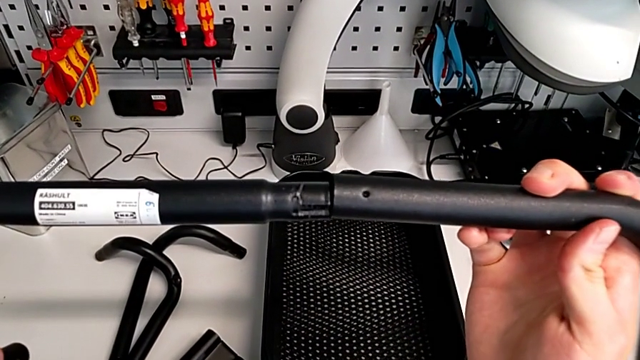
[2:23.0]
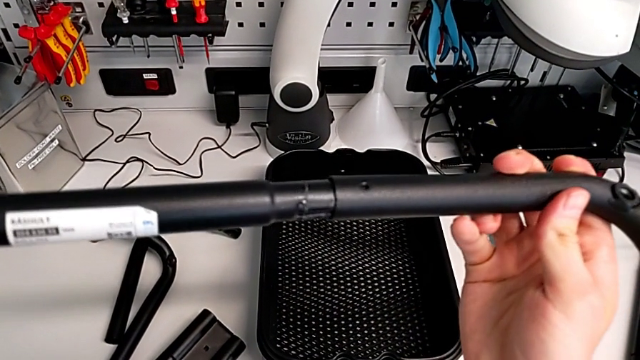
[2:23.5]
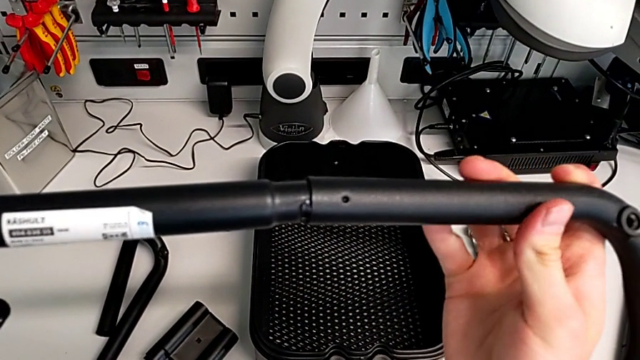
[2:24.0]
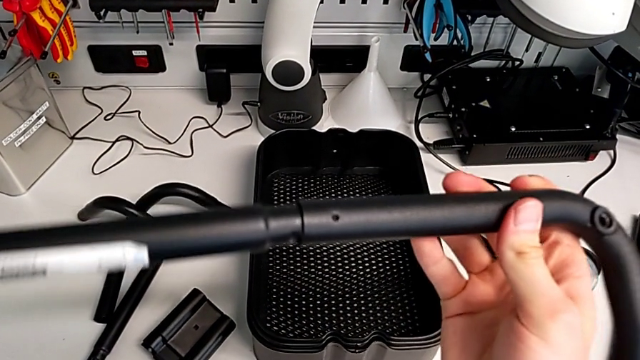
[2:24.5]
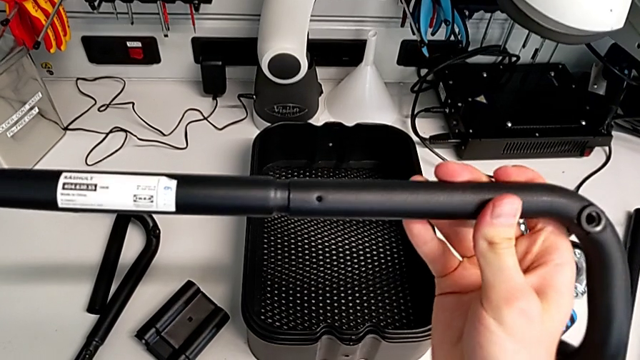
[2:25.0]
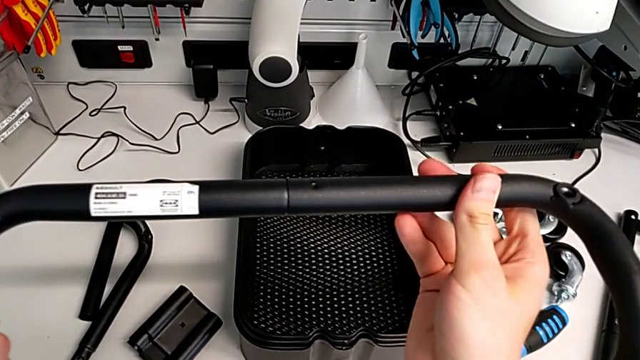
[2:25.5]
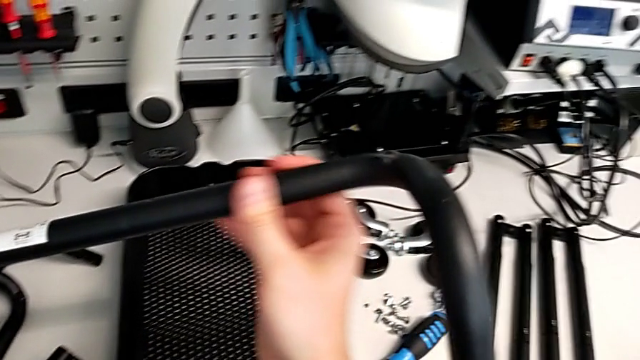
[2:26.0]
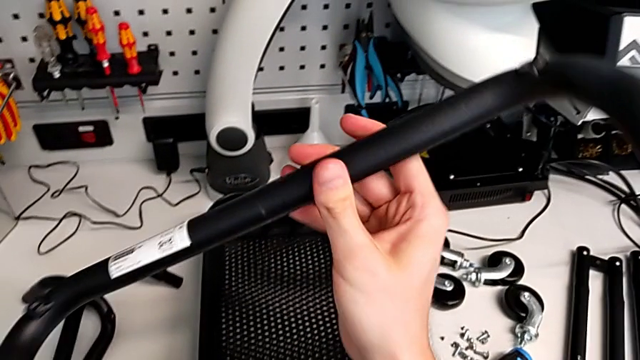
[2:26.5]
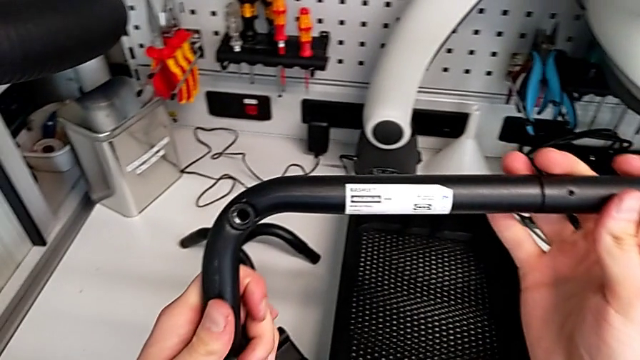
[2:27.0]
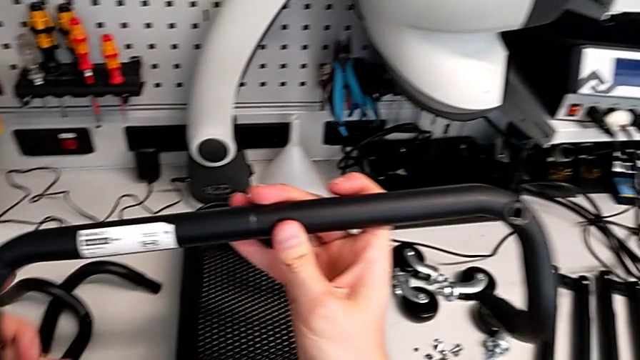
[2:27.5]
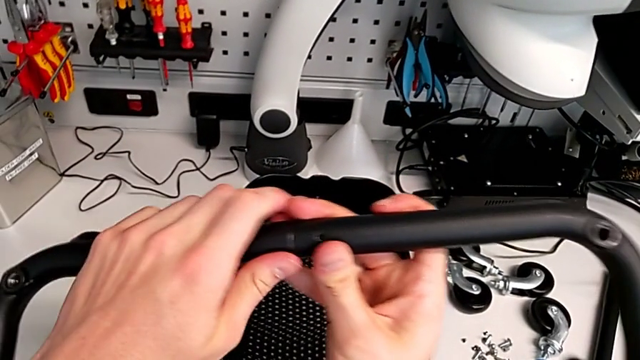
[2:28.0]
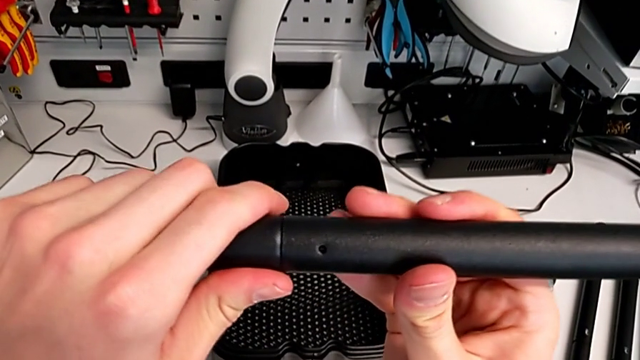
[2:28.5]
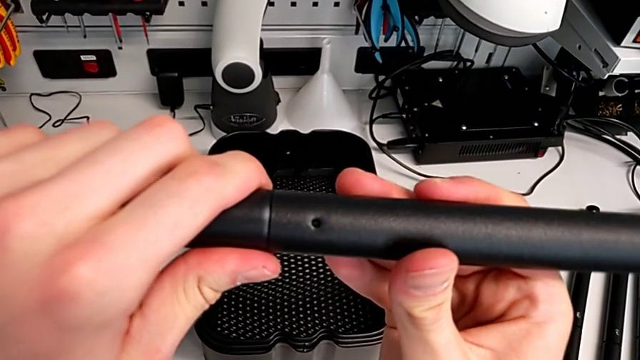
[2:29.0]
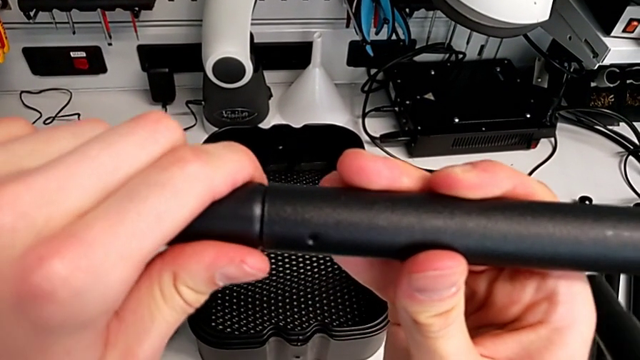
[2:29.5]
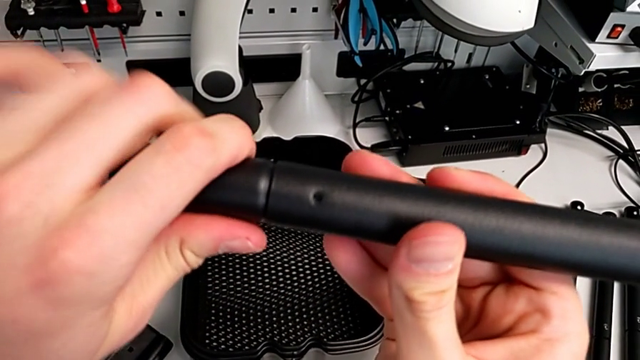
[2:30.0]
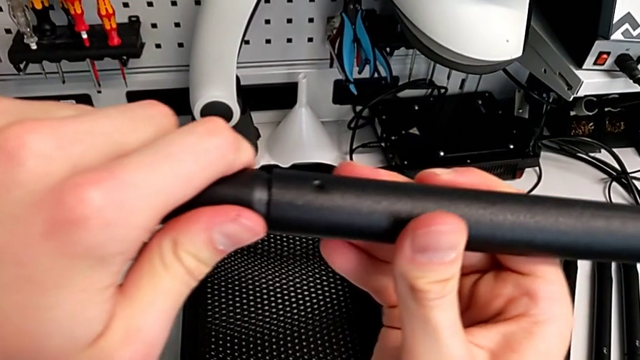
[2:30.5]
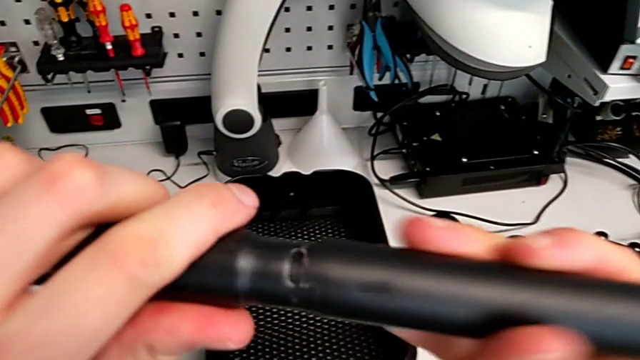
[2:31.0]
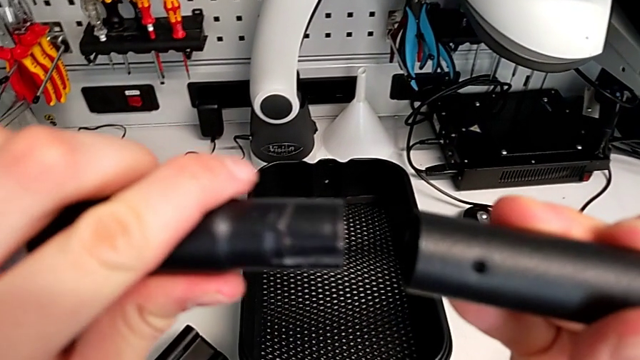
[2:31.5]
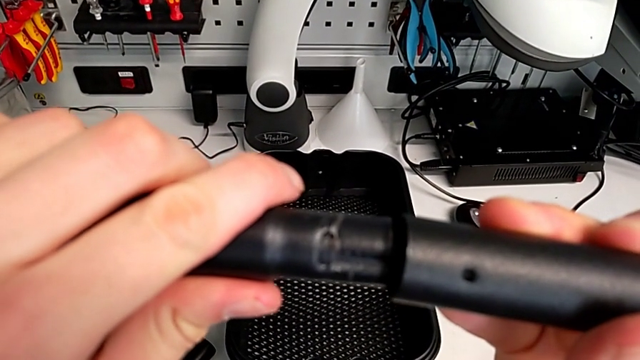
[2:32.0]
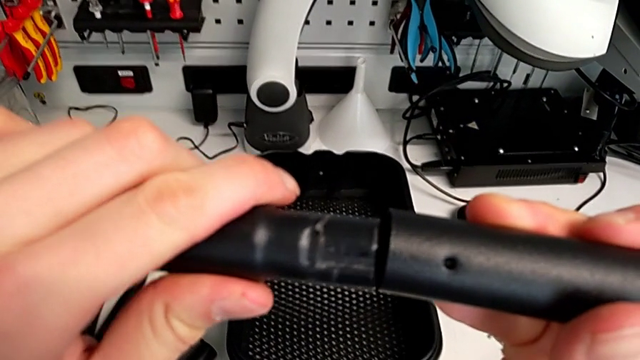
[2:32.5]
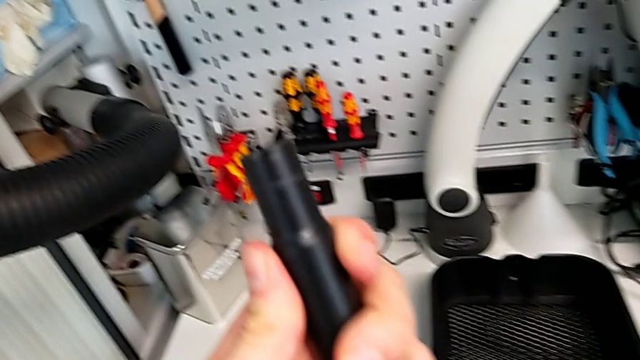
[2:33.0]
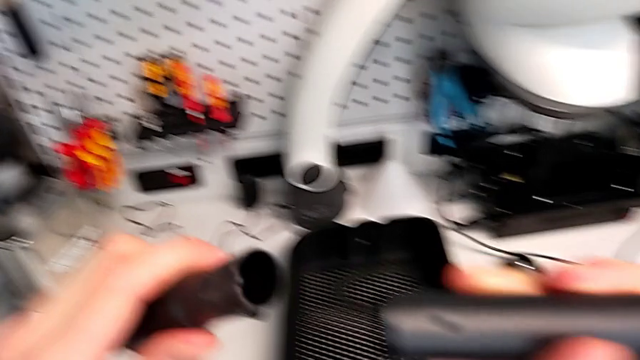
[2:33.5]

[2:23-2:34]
The camera wearer is assembling the base frame. They keep assembling the frame and disassemble it.

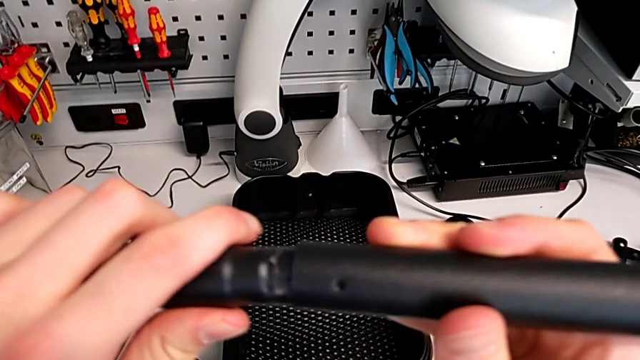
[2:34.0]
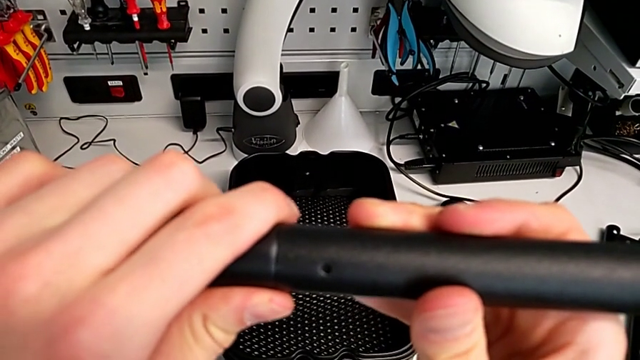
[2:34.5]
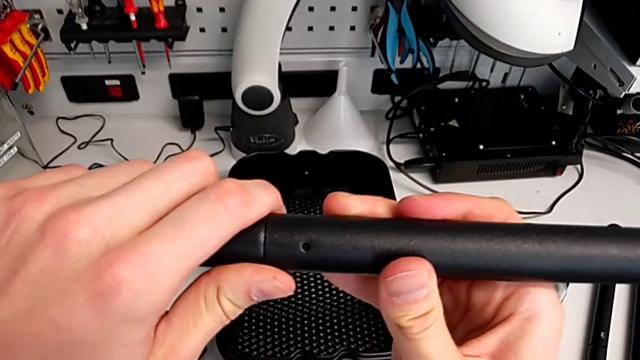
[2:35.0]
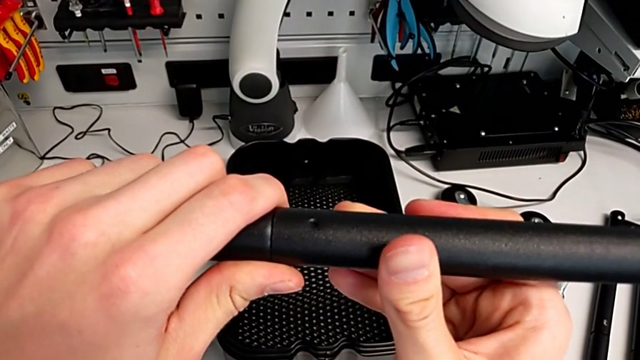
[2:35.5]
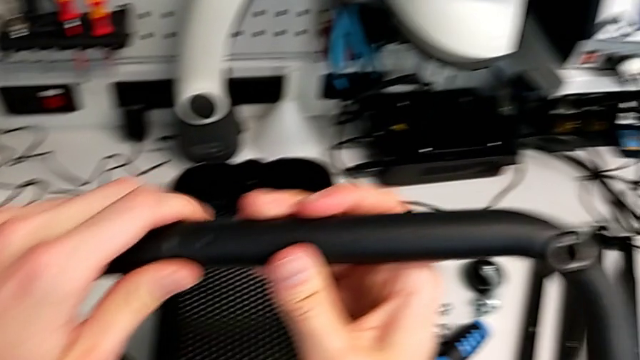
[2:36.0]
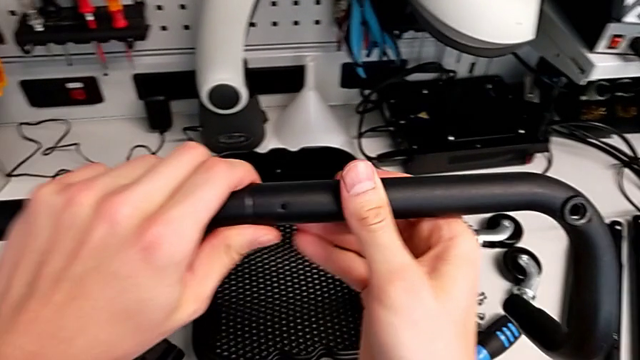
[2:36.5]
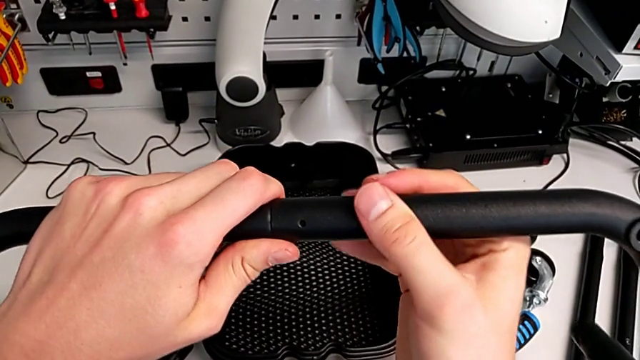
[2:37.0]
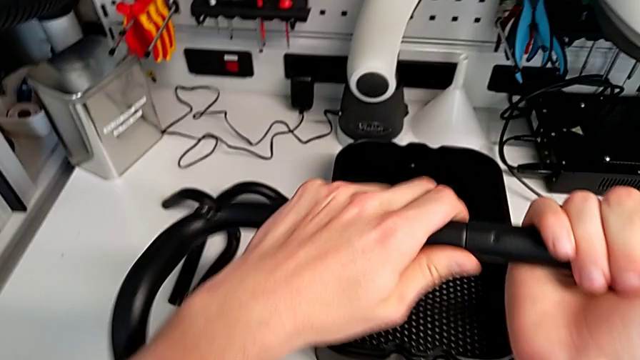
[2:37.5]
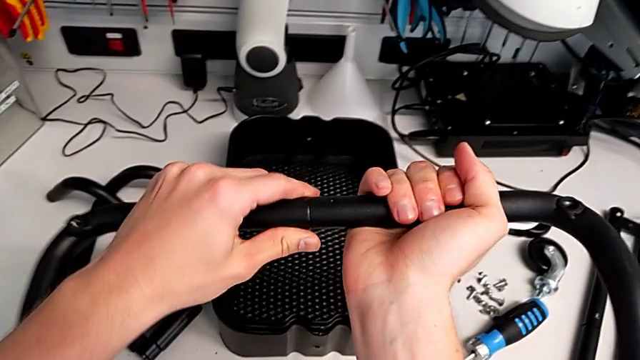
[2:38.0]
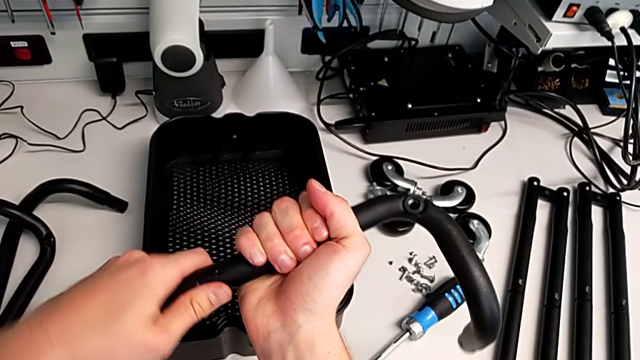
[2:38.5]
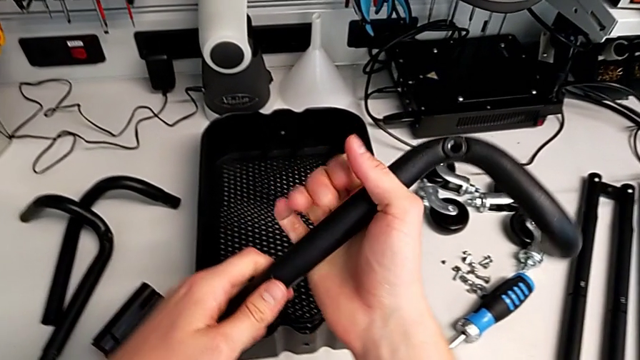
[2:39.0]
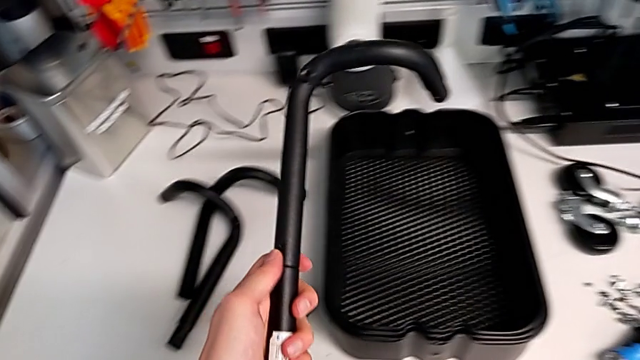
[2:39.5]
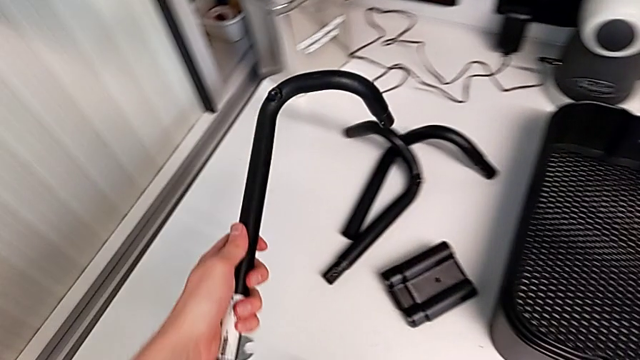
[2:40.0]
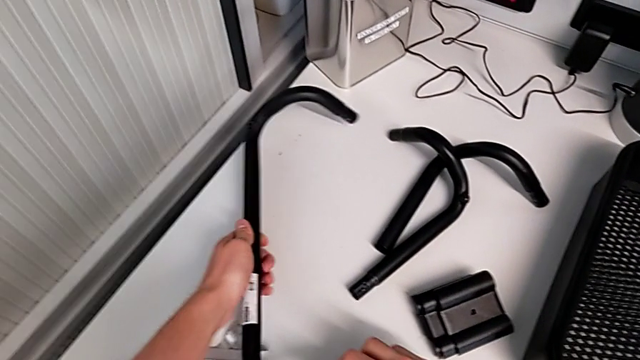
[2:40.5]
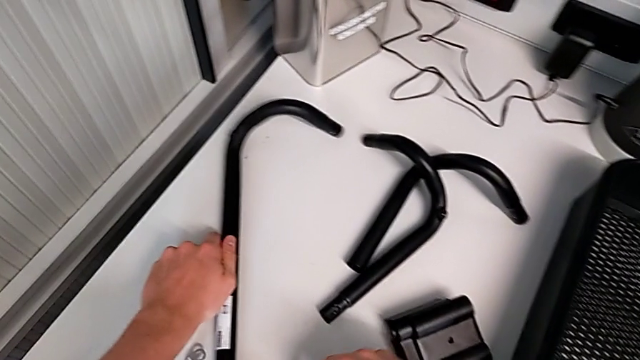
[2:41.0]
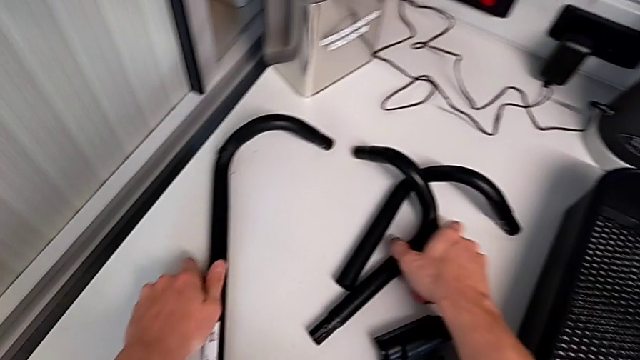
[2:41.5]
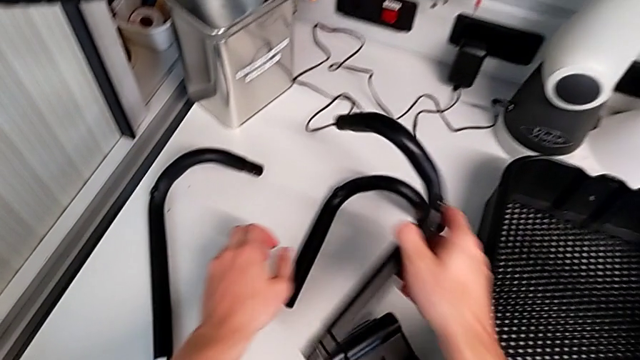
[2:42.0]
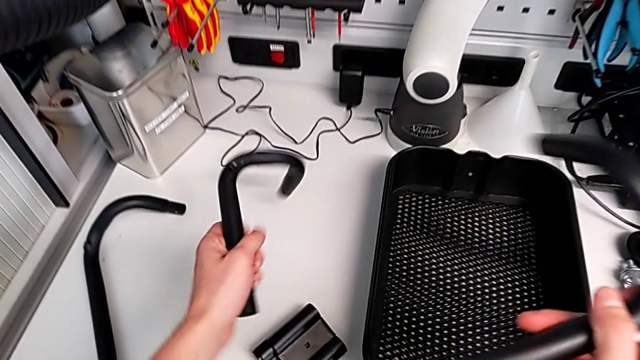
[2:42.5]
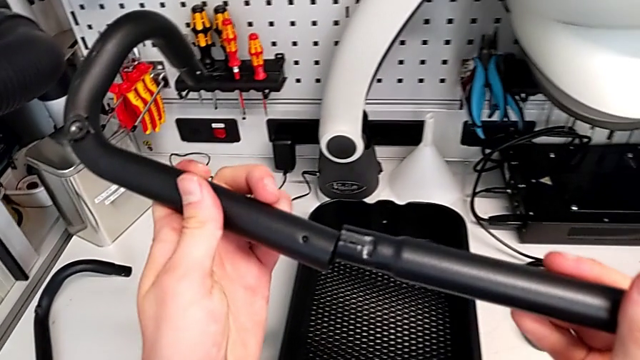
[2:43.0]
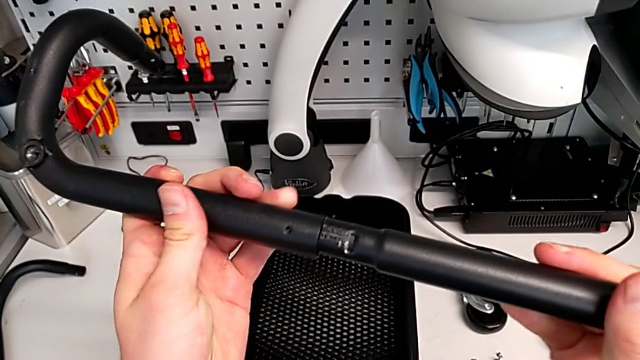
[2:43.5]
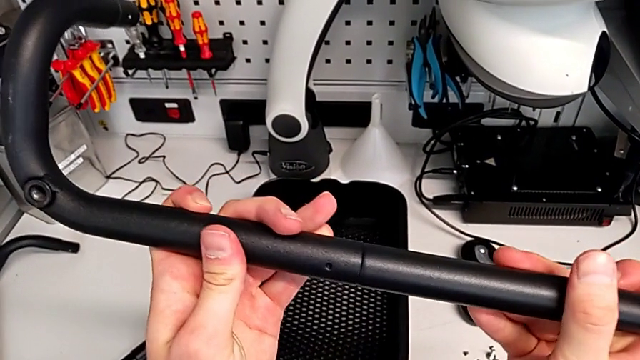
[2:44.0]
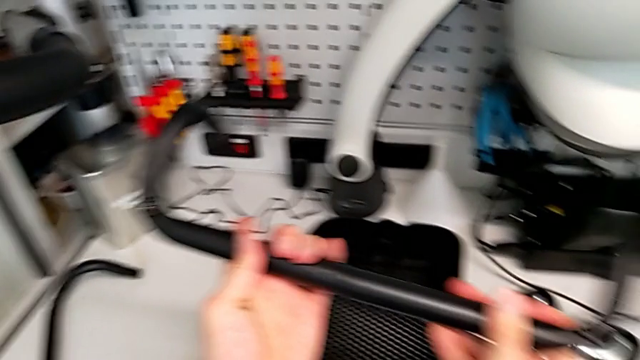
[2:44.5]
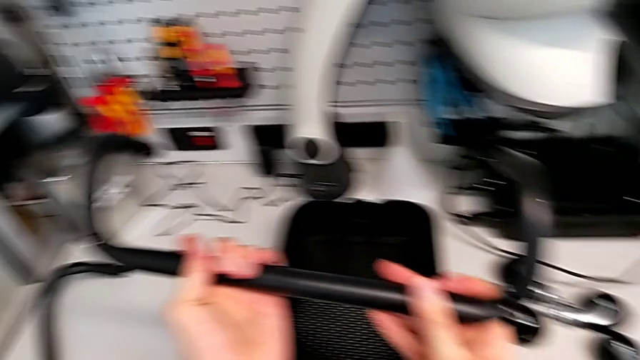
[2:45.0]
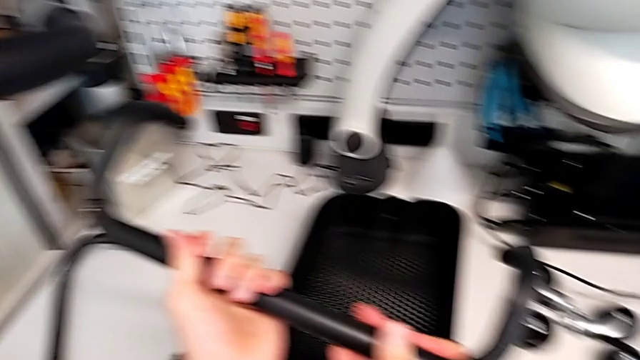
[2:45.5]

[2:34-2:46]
The camera wearer is assembling the base frame. They assemble the frame, place the bottom frame, grab the third frame and begin to assemble the fourth frame.
